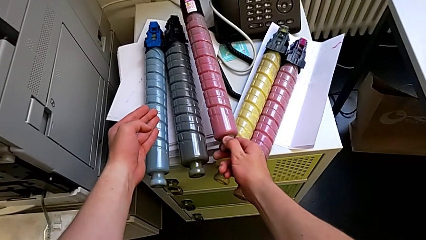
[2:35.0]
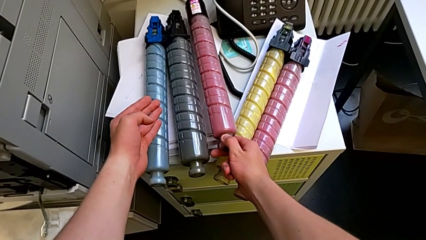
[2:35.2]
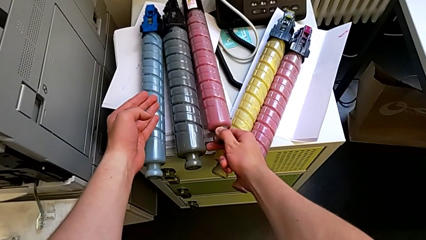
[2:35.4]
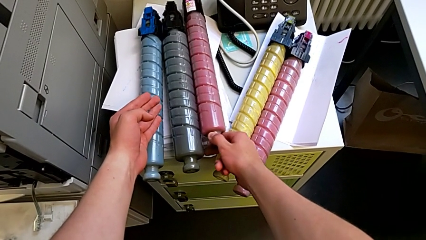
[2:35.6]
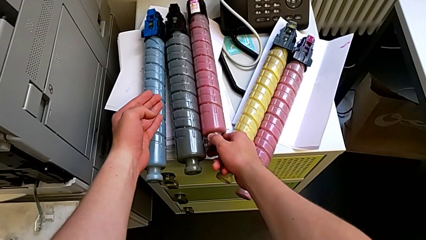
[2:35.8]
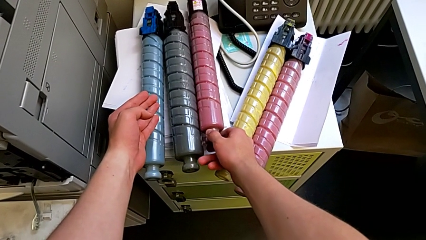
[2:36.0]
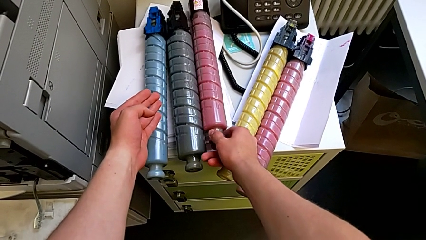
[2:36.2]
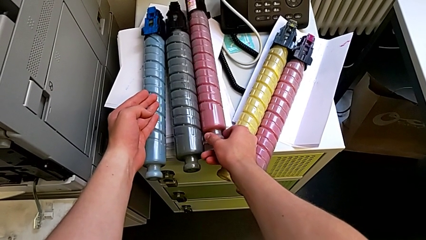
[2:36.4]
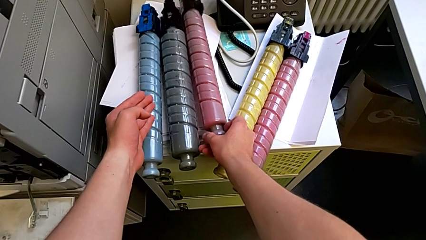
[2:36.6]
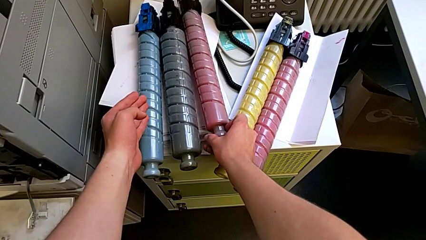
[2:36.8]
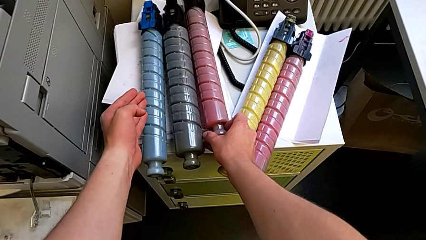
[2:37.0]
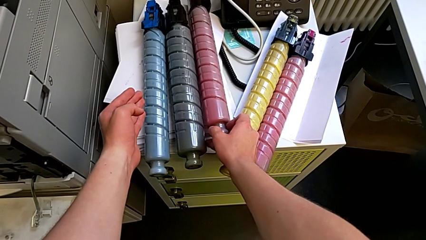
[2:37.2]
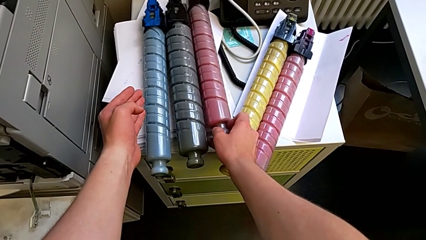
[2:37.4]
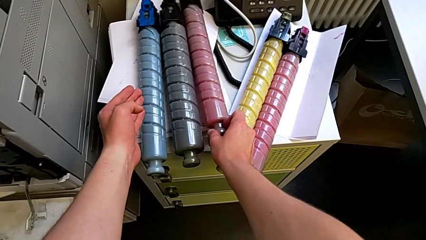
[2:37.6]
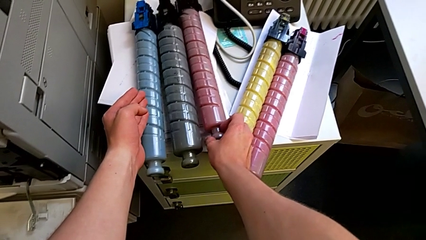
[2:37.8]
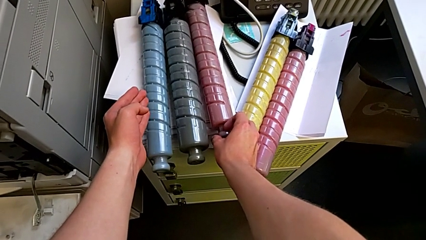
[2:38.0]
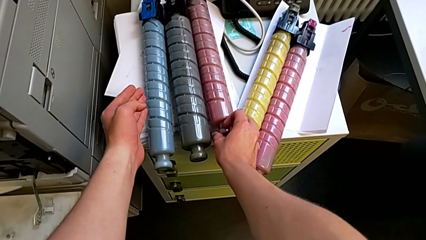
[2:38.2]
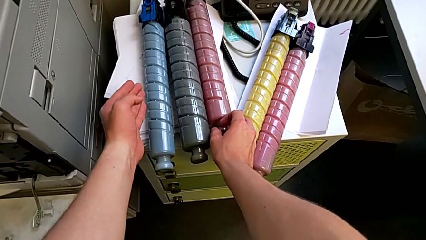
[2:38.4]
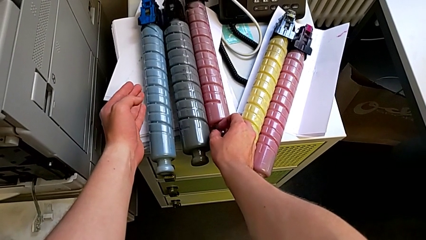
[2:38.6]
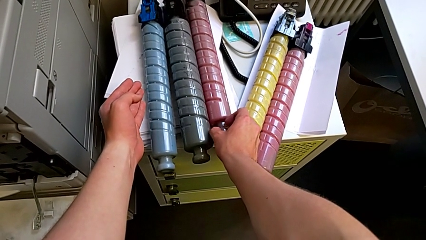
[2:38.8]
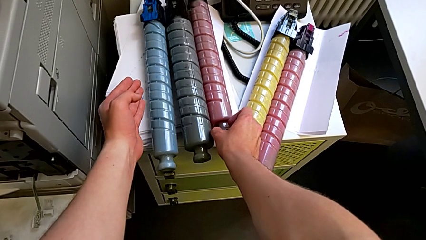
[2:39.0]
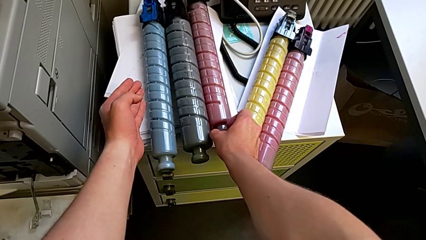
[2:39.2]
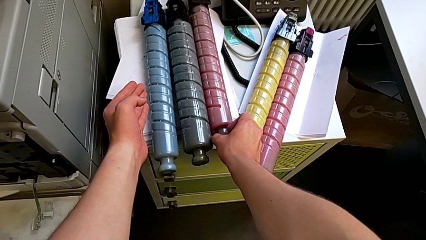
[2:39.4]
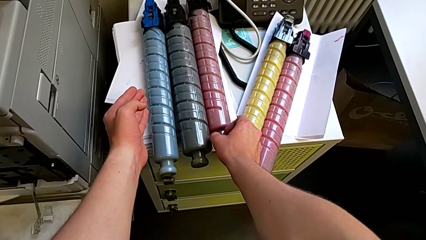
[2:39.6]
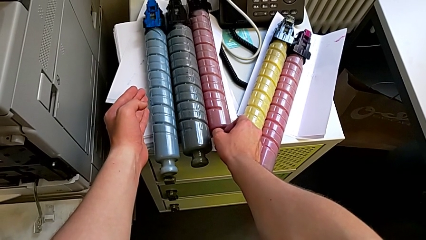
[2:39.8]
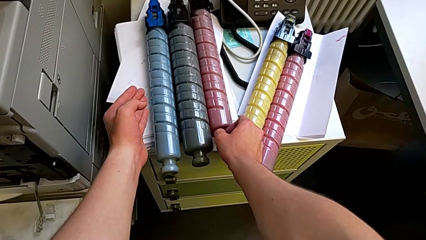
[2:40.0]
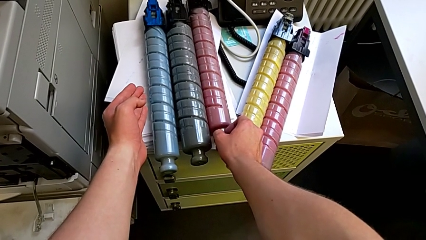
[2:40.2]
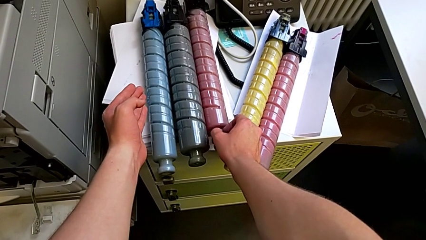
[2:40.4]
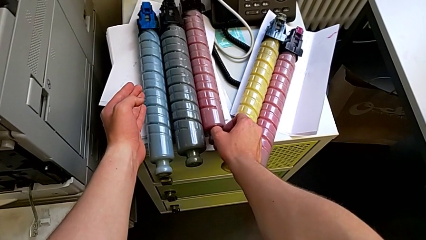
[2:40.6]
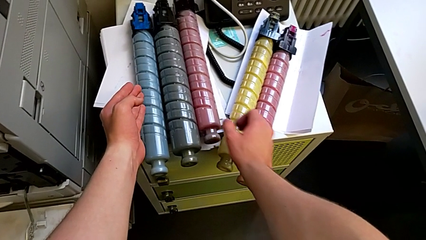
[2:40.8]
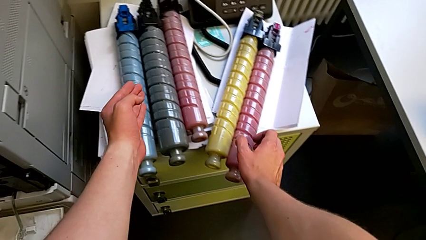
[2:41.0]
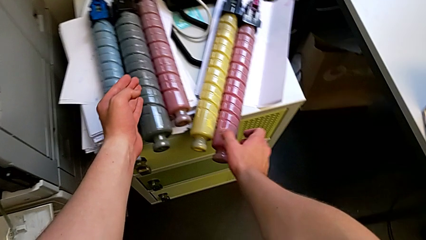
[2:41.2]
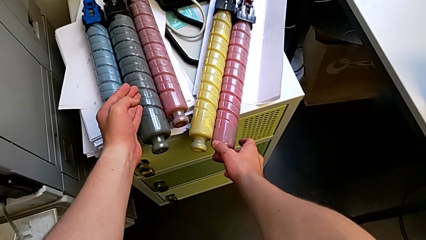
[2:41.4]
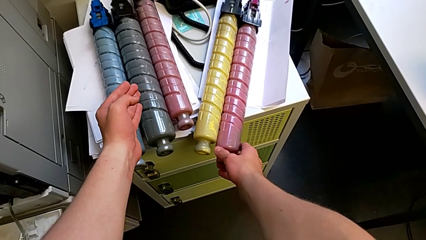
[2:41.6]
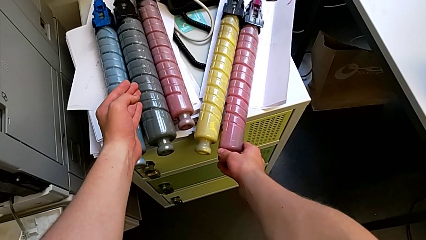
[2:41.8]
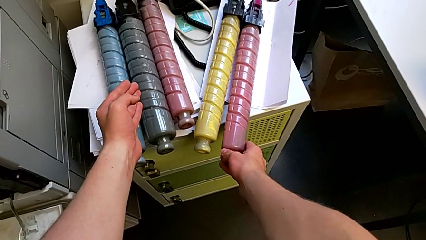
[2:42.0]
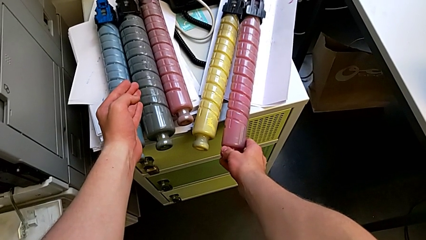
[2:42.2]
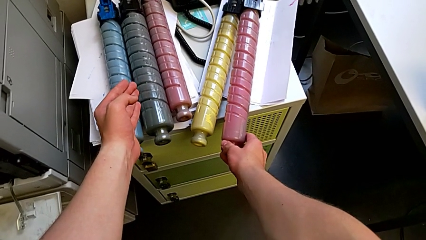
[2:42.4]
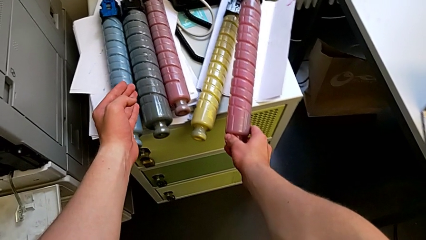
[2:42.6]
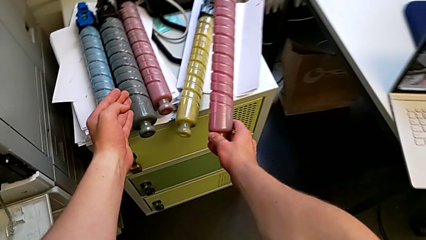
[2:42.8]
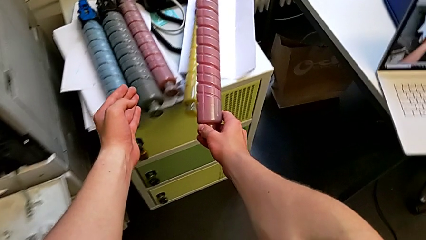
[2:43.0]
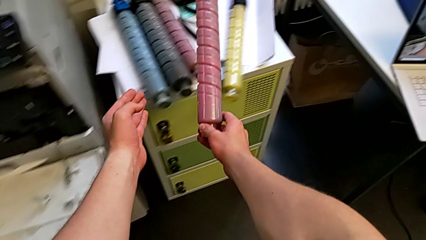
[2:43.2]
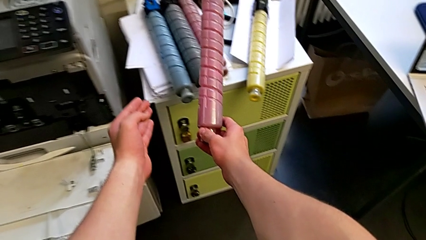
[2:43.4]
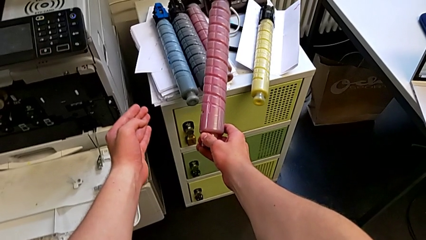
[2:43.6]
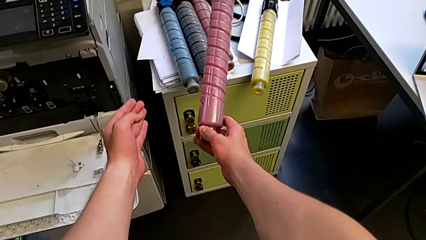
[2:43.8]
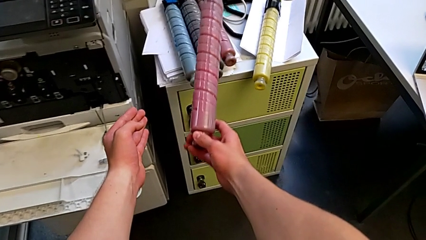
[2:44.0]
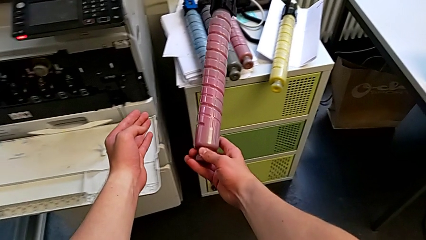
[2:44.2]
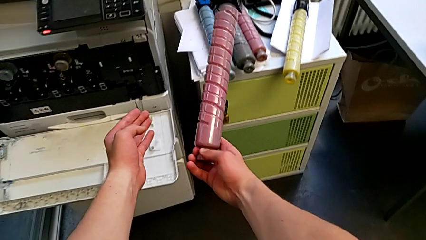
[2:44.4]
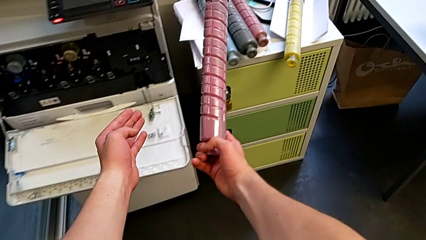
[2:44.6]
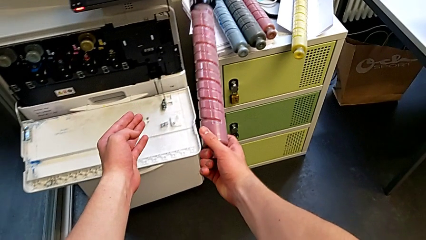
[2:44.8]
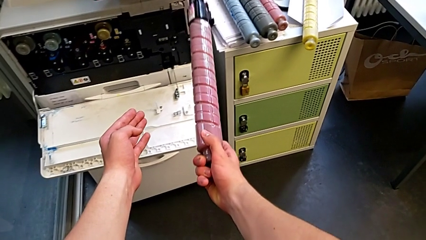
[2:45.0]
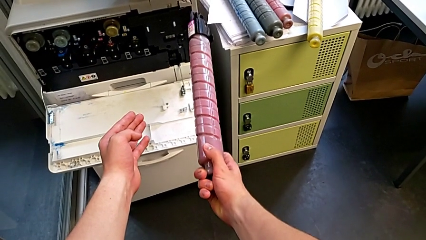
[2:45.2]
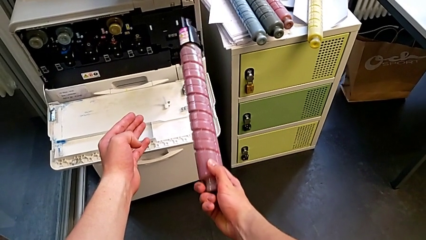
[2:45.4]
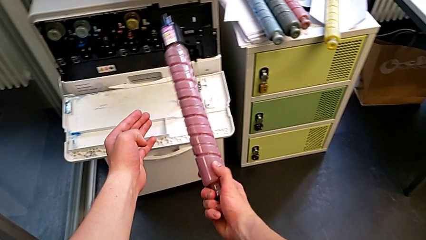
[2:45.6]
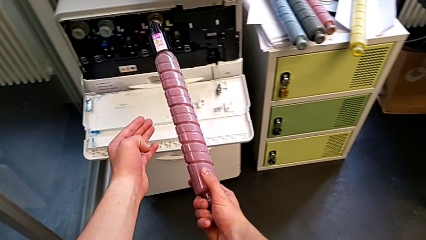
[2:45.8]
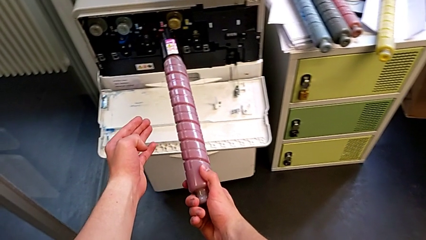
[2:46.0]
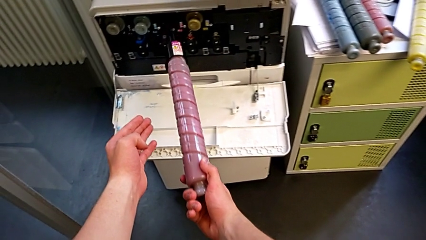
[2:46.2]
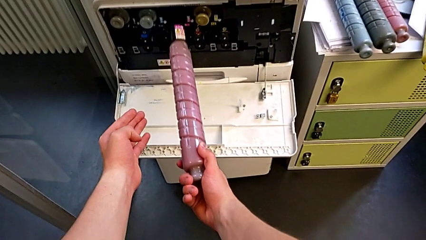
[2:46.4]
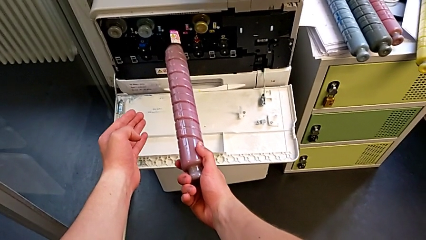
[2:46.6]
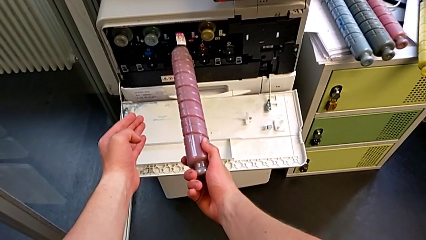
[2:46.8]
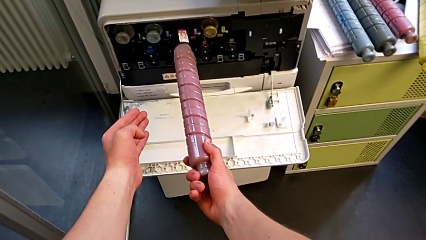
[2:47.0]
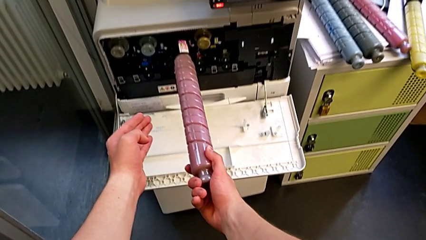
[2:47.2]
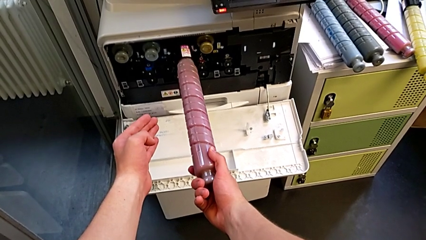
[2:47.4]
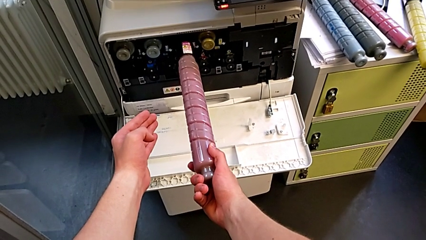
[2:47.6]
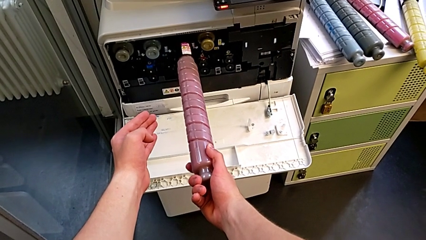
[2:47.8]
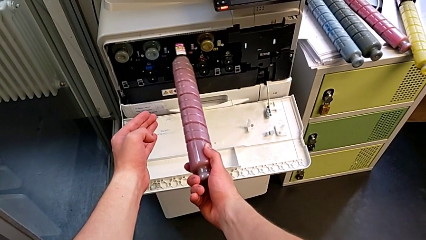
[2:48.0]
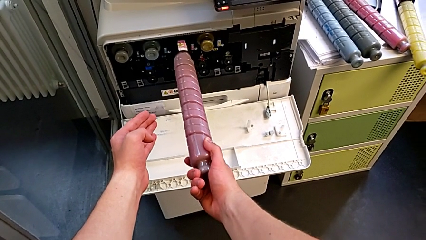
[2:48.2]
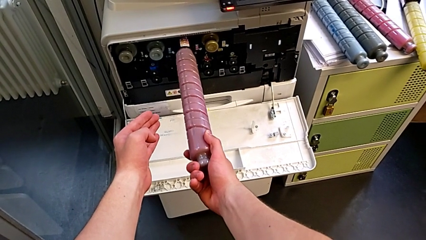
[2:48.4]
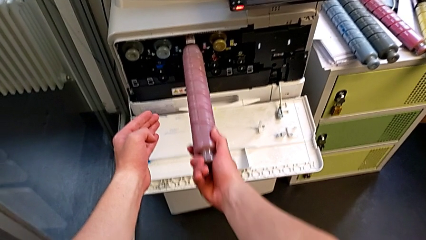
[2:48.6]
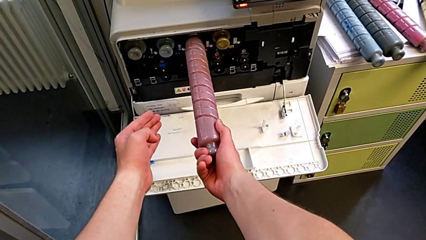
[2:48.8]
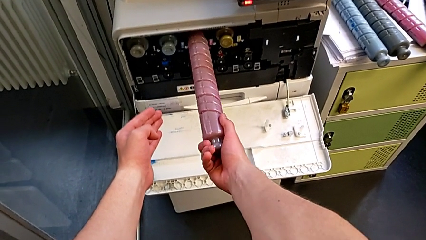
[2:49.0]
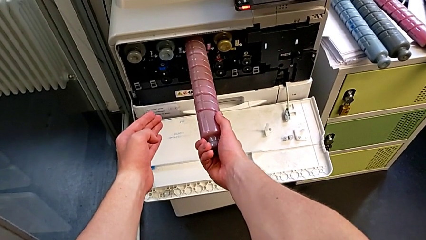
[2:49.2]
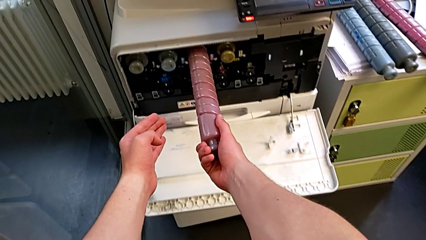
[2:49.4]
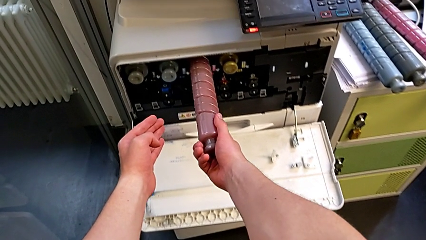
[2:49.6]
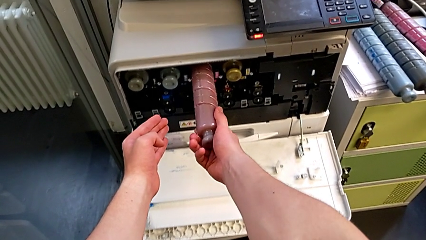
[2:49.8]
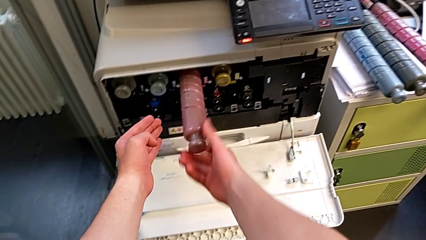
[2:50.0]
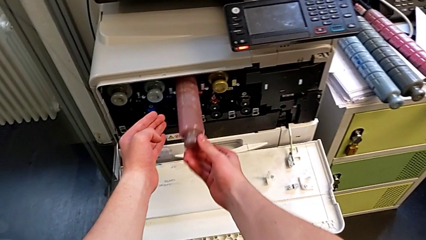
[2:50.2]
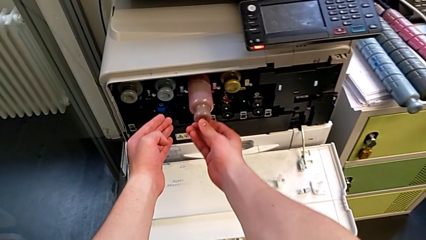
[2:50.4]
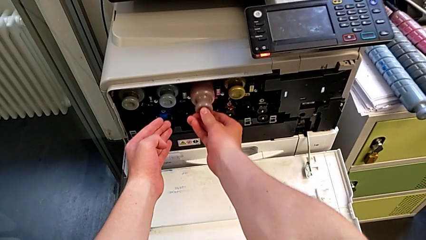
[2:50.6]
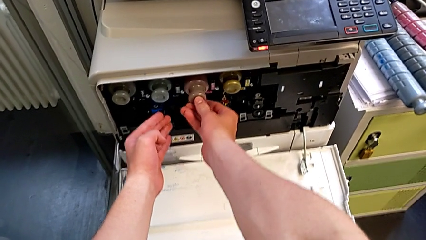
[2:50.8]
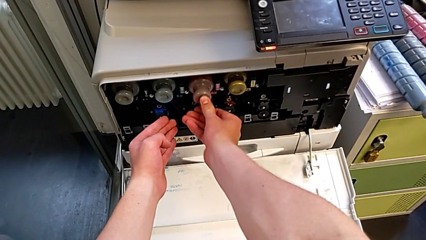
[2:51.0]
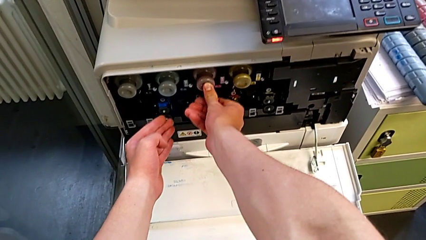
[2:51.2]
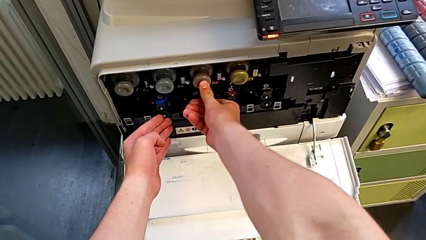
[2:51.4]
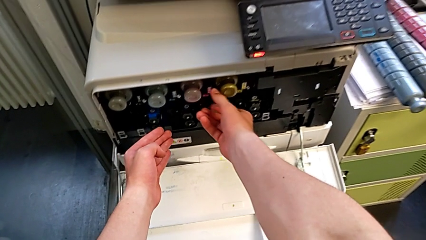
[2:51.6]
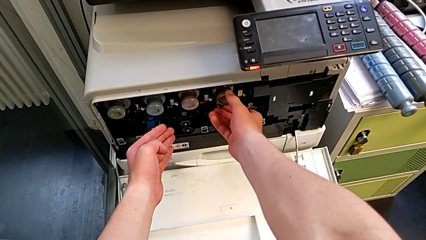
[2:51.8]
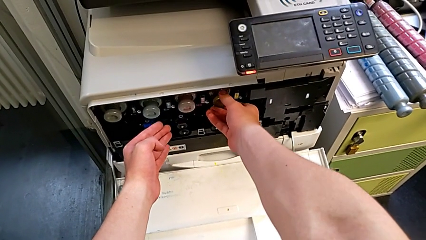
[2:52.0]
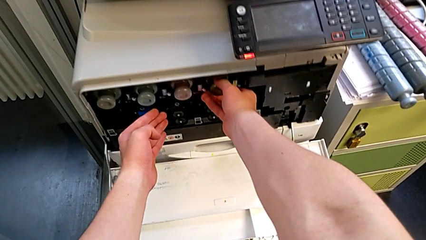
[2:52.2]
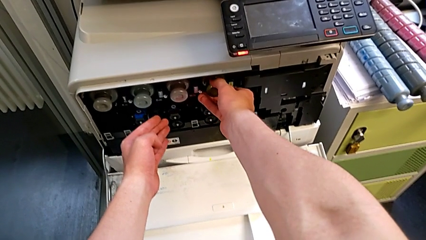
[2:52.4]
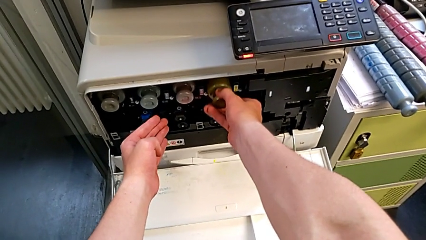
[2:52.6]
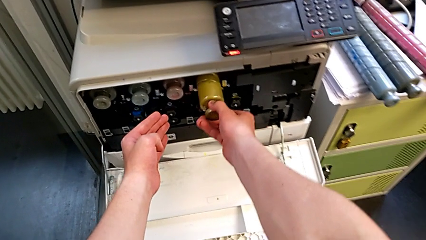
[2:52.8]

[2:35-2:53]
The camera wearer is exchanging the black ink cartridge. They place the old ink cartridge, grab the new ink cartridge, insert it, pull it and grab the old ink cartridge.
